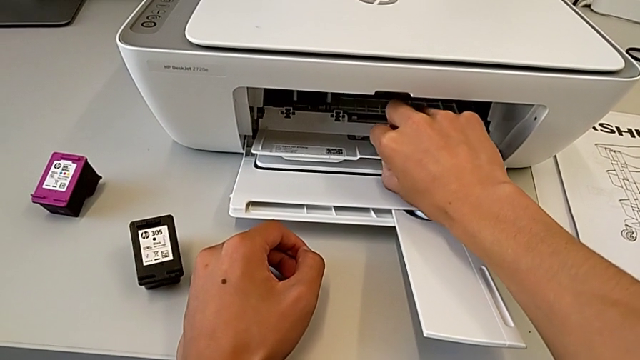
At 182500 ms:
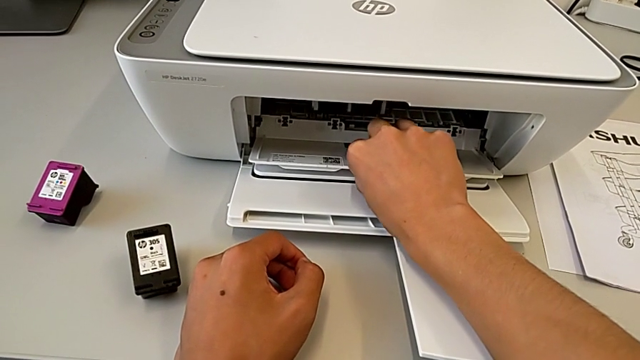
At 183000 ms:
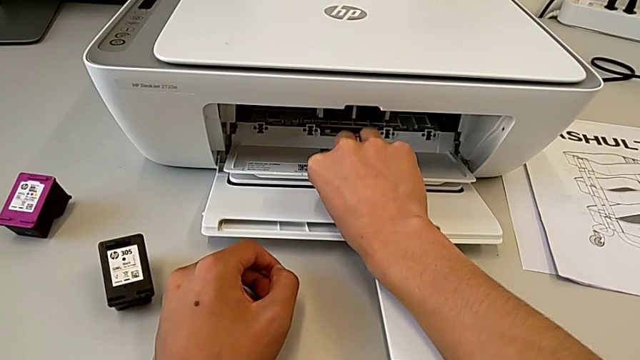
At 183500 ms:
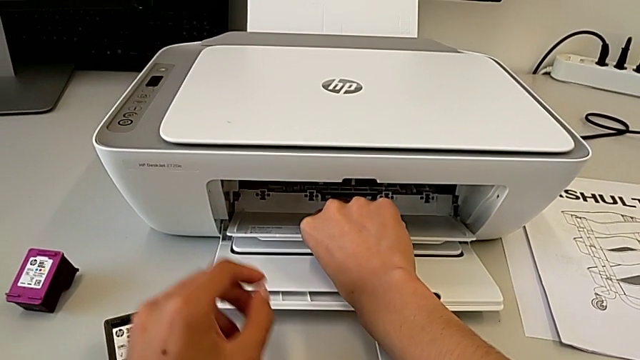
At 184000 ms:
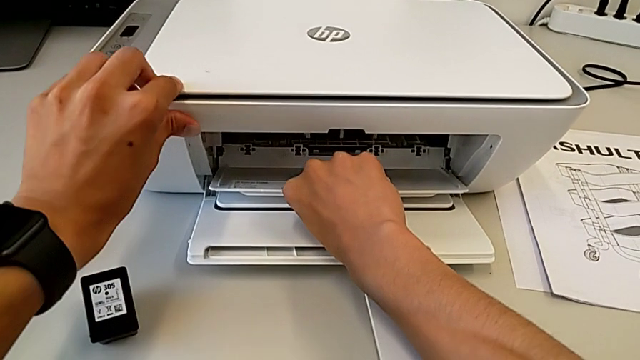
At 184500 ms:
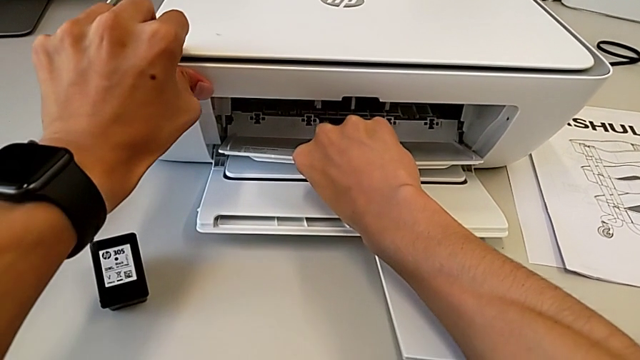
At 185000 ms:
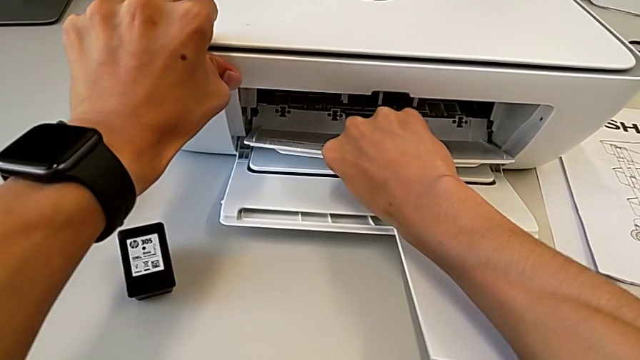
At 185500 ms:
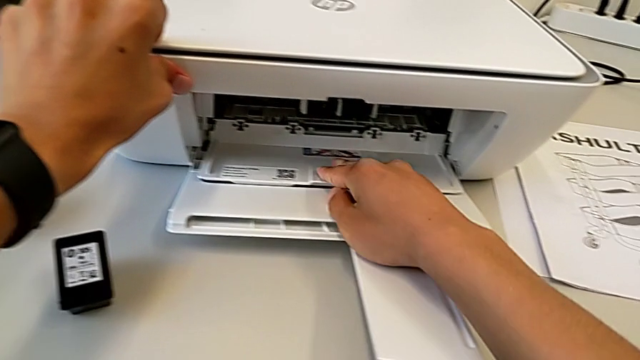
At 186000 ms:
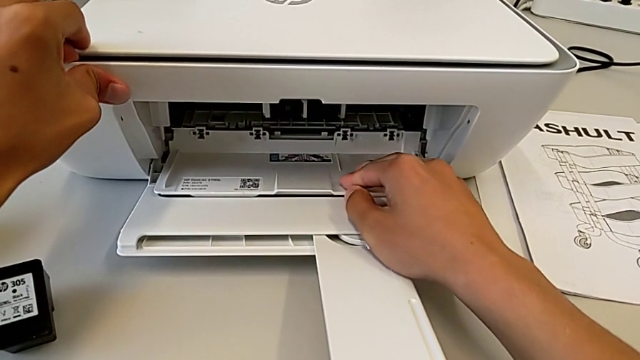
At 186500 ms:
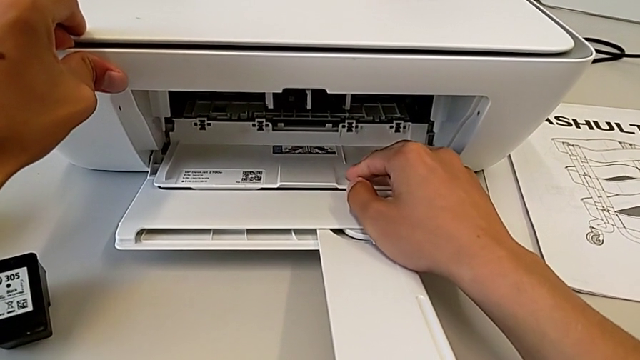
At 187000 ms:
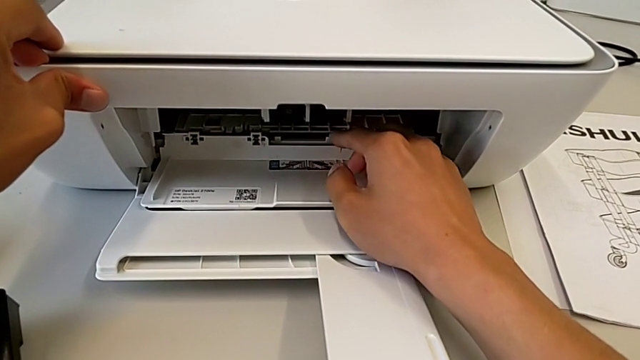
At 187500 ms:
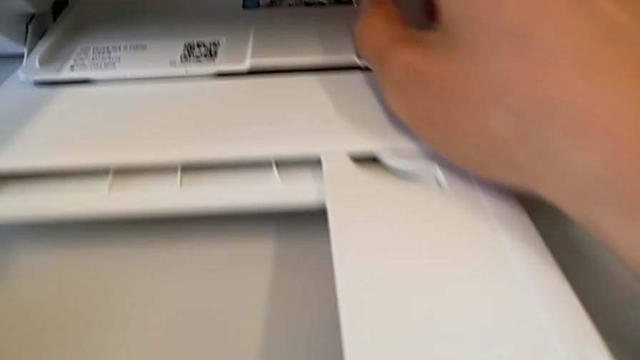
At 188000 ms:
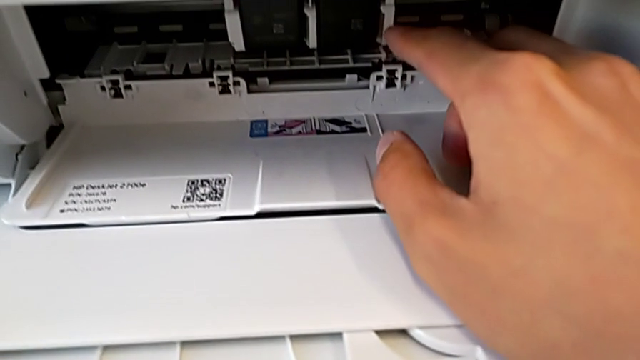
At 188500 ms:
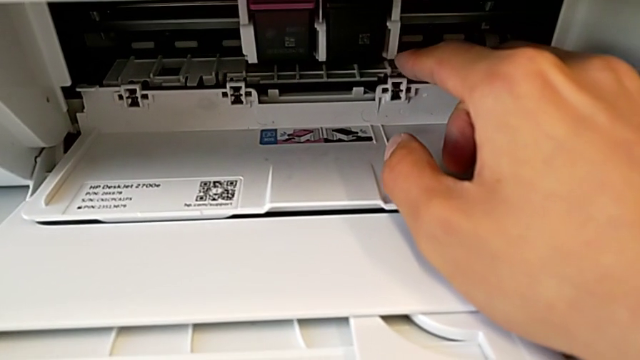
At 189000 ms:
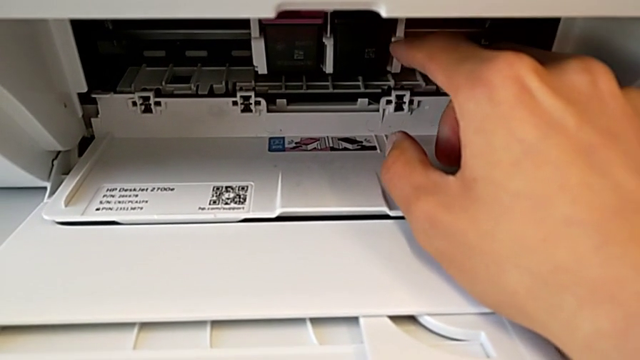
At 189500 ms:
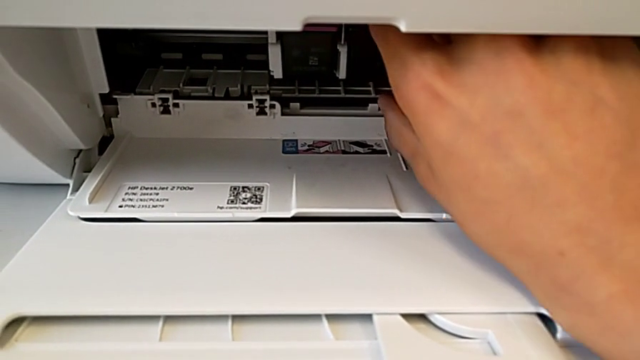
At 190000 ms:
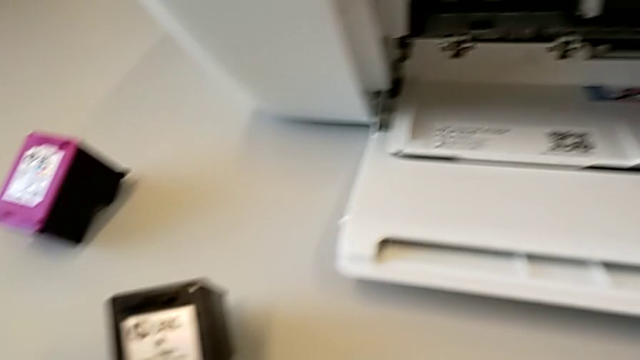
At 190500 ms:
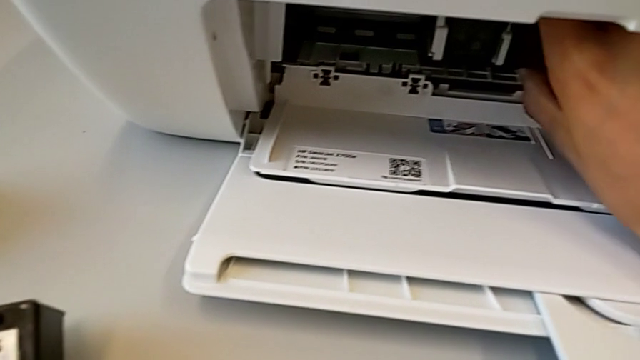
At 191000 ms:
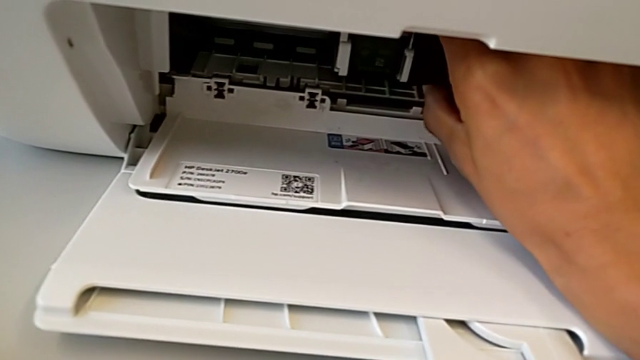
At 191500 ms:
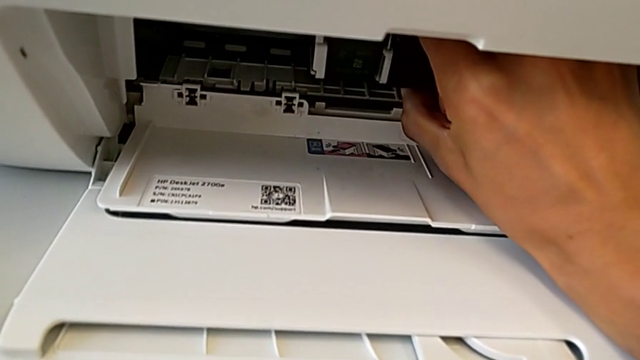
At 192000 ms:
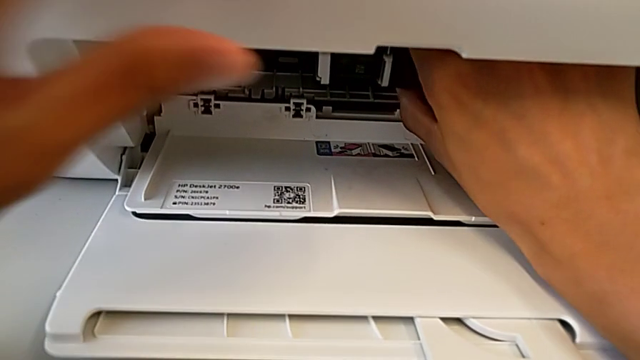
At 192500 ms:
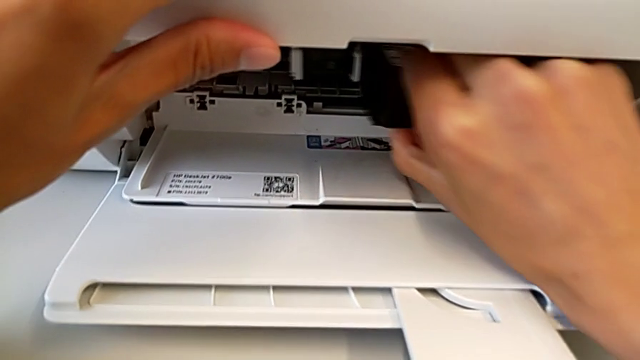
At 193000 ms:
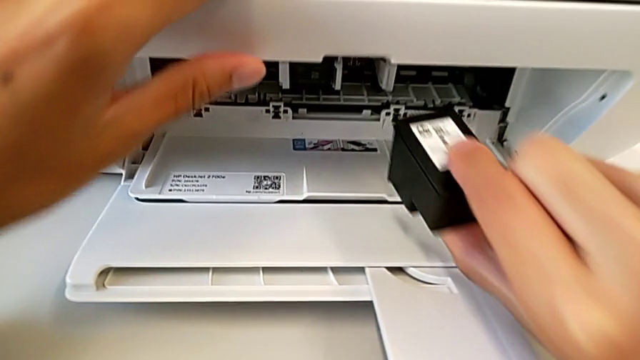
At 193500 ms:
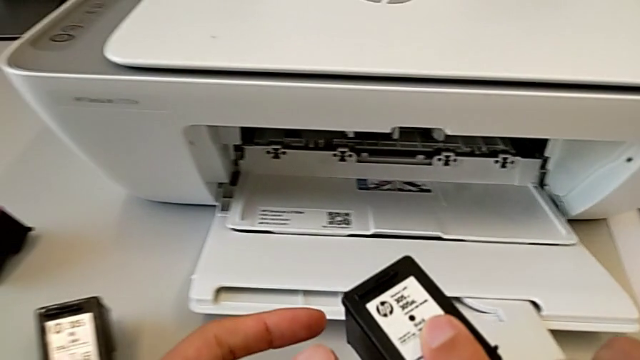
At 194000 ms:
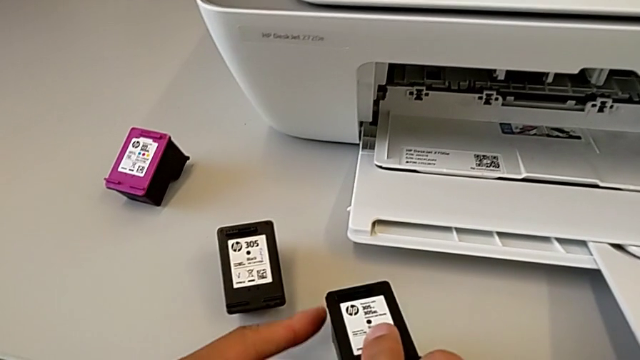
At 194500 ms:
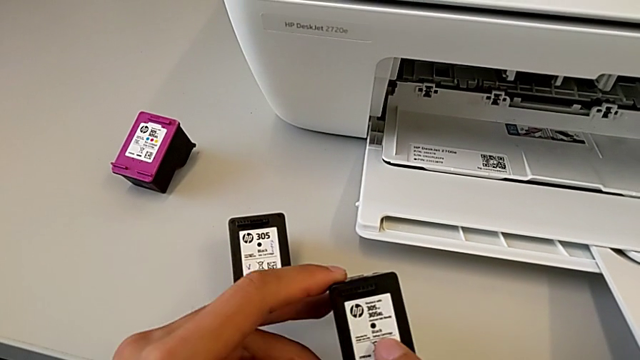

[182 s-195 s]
The camera wearer is exchanging the ink cartridges. They wrongly pull the cartridge gate and withdraw the ink cartridge.

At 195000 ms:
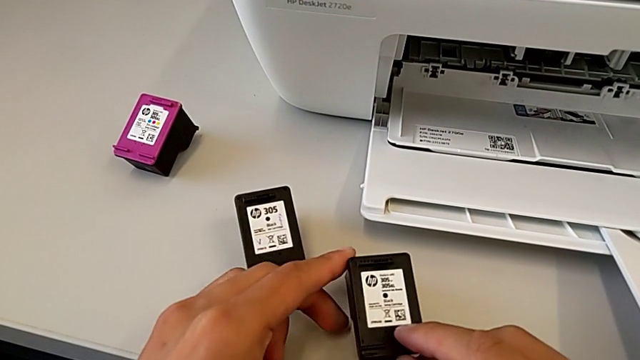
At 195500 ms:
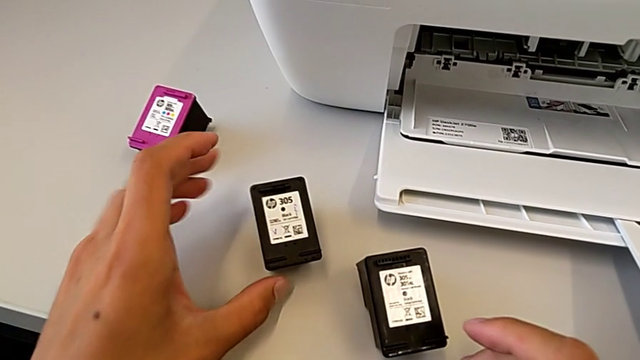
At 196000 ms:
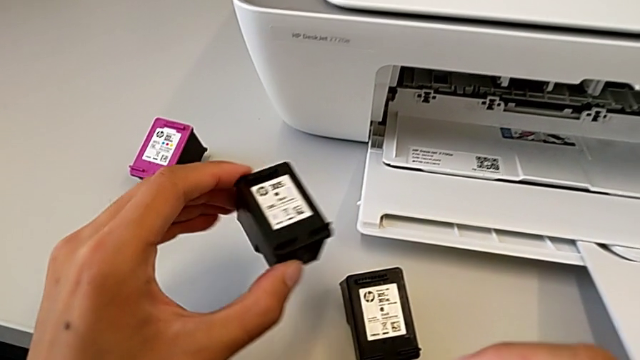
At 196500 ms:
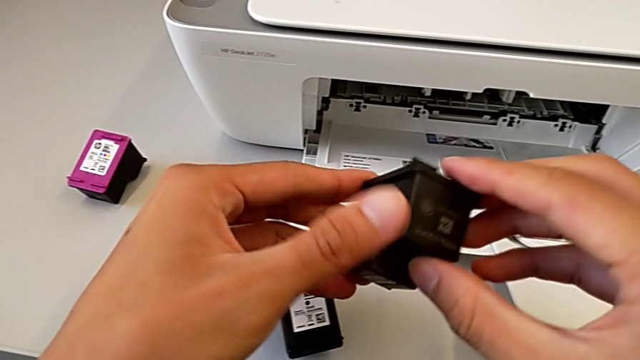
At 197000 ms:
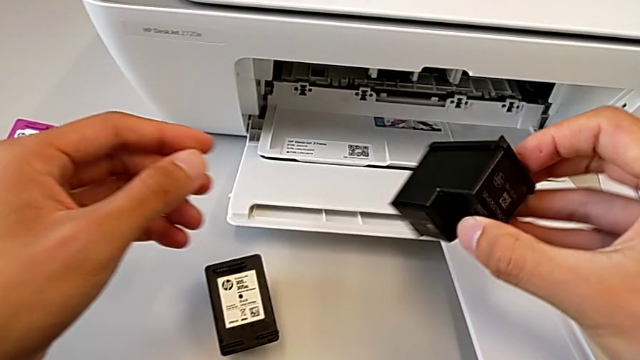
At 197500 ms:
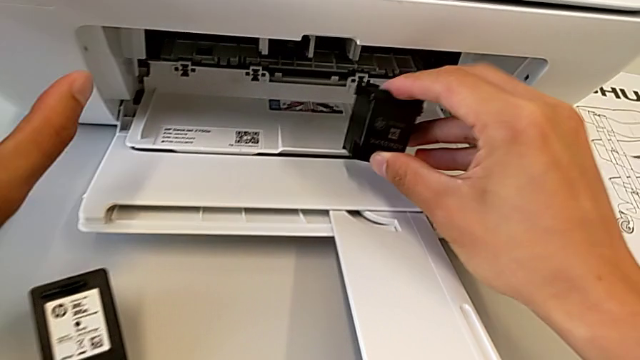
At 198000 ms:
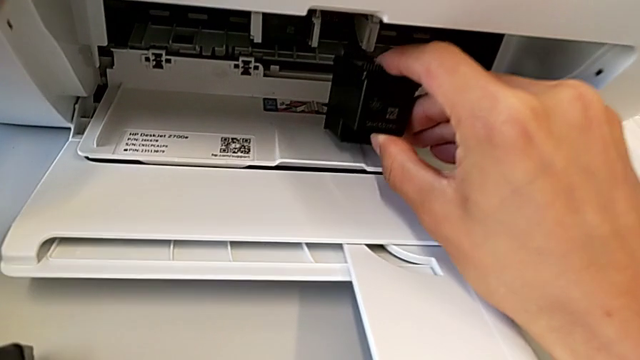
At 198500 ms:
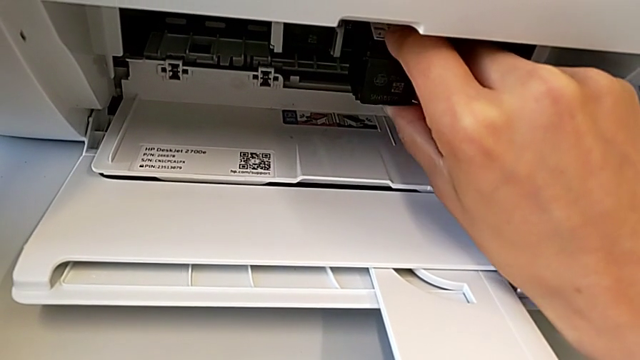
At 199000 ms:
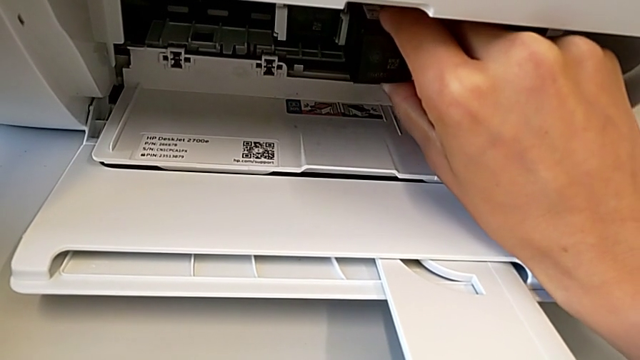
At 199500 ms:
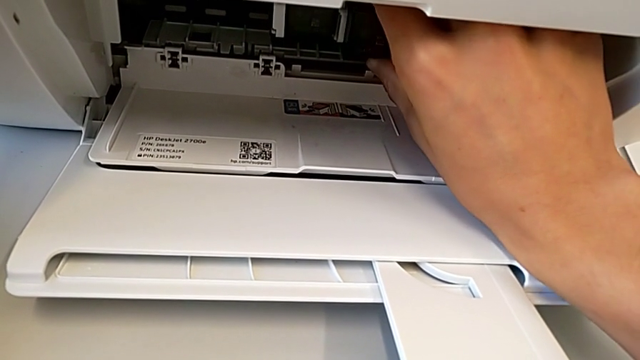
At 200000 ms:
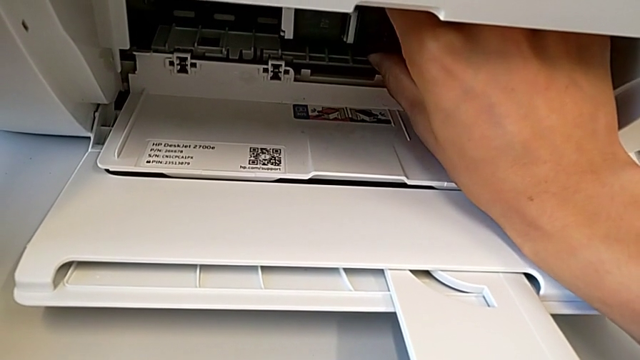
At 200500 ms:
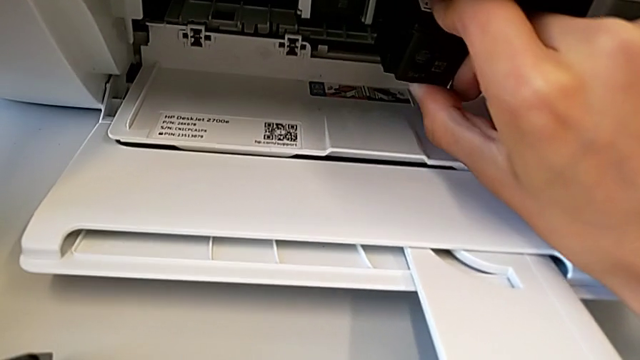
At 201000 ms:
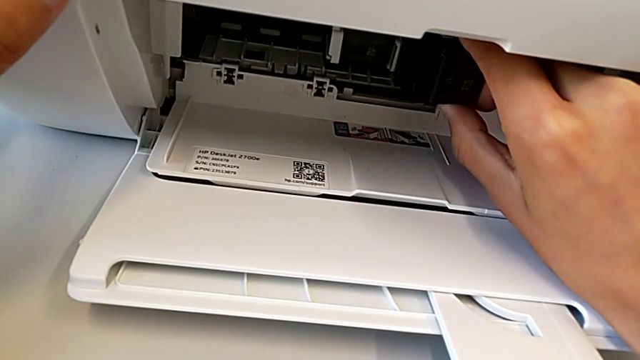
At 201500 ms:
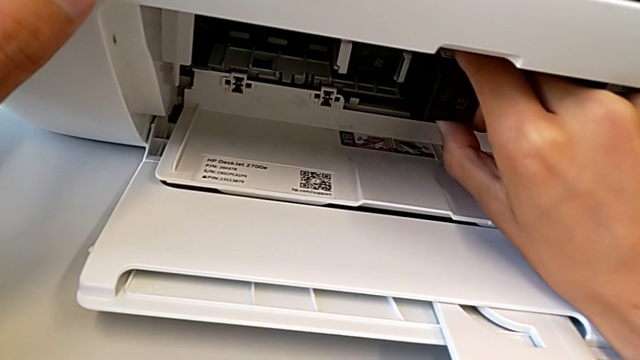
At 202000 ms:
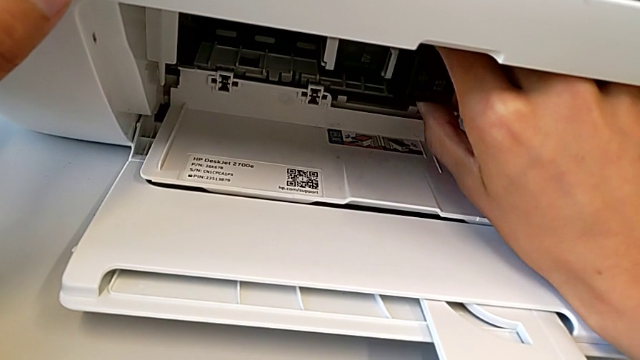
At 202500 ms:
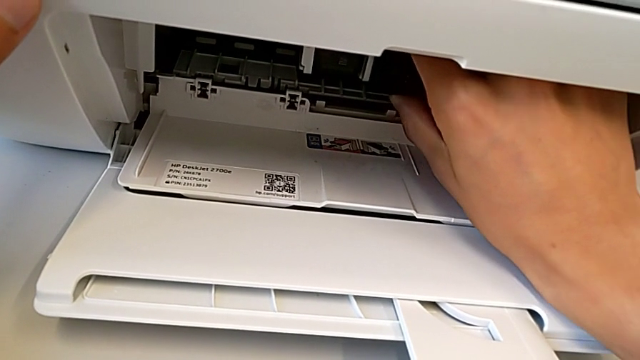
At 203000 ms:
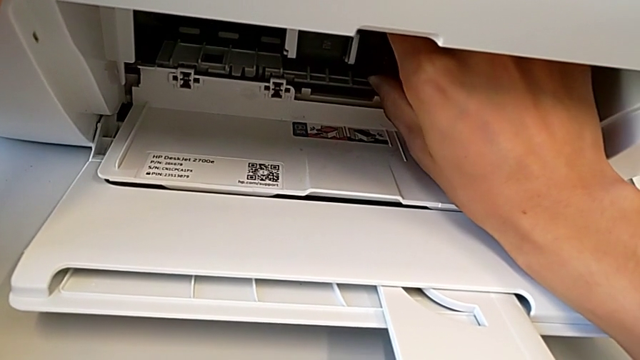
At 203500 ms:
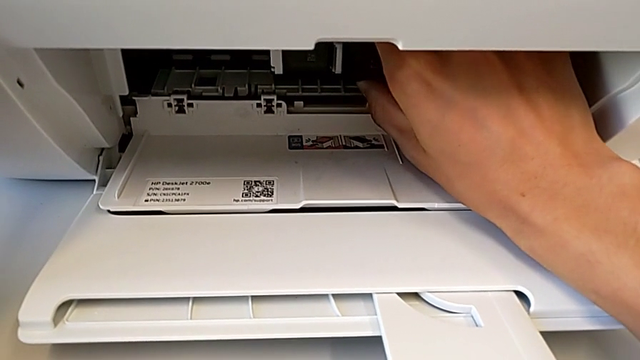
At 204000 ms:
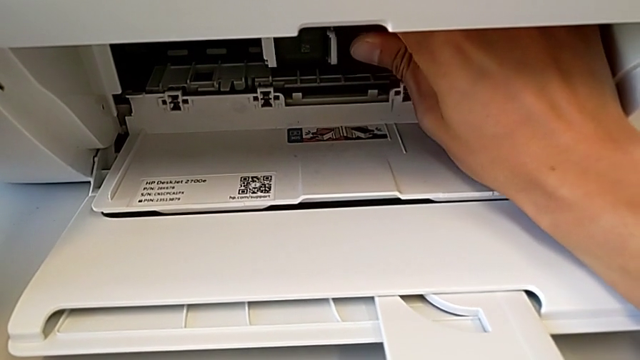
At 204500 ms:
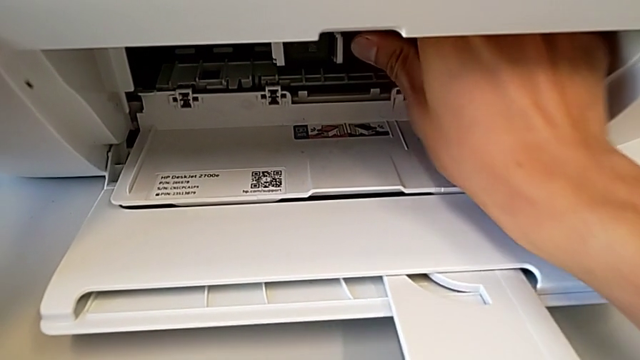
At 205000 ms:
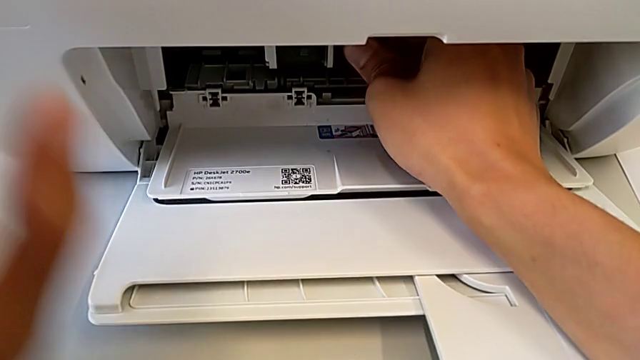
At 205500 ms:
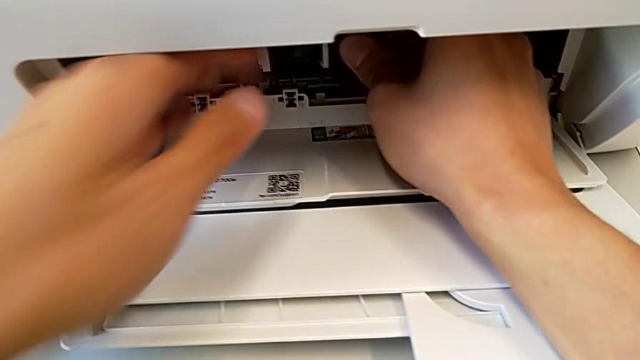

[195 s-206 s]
The camera wearer is exchanging the ink cartridges. They begin to insert the ink cartridge.
